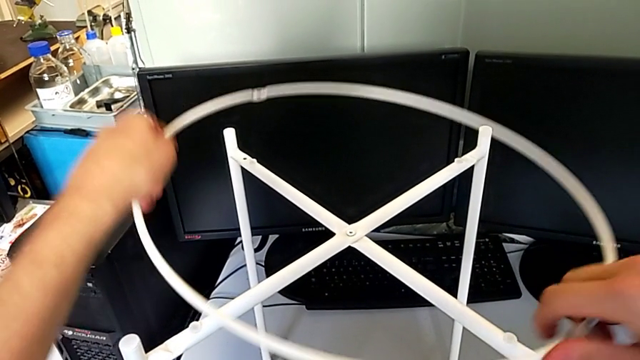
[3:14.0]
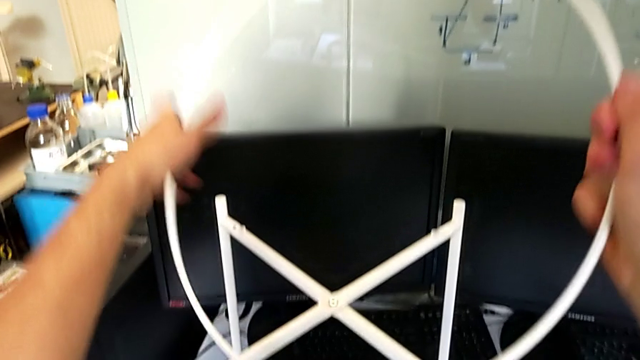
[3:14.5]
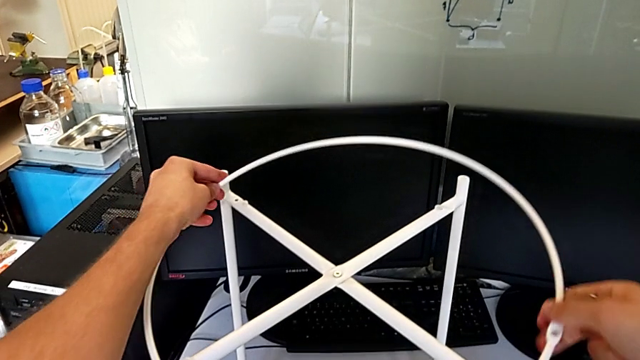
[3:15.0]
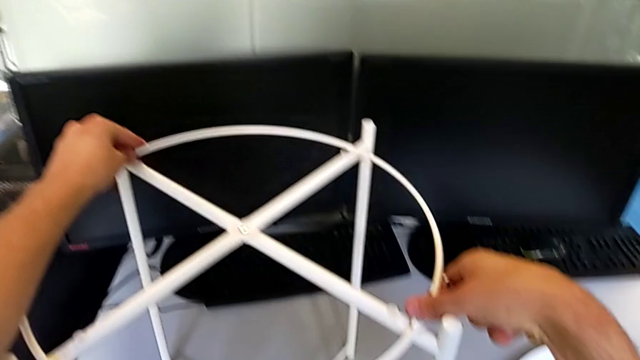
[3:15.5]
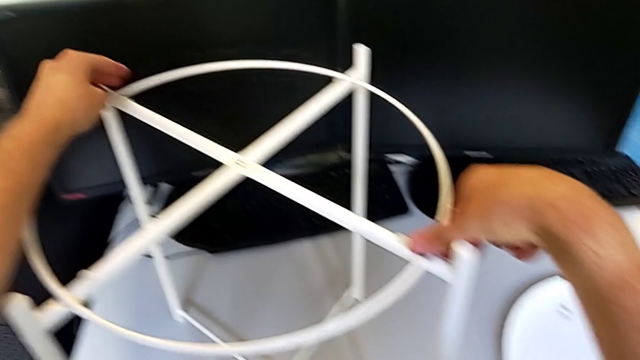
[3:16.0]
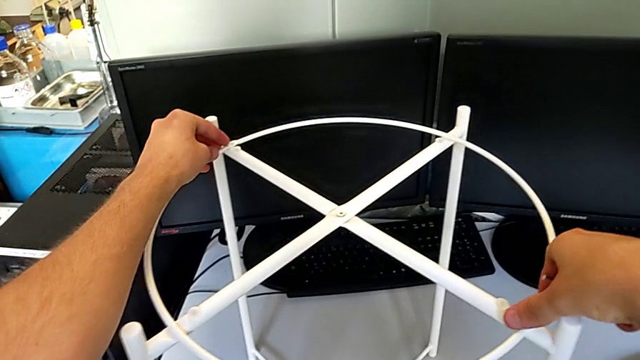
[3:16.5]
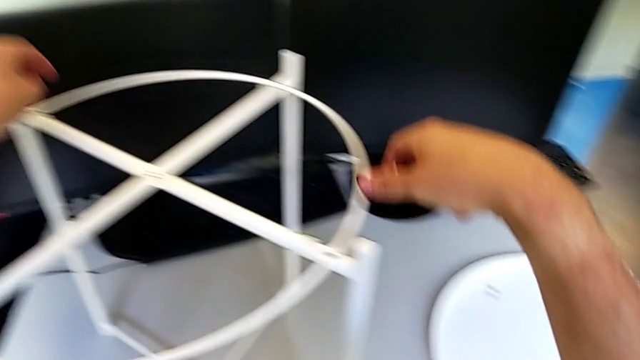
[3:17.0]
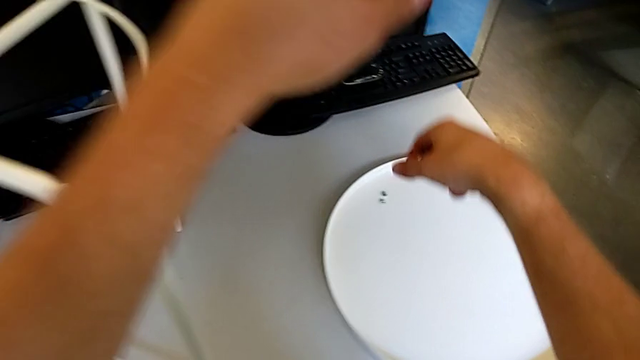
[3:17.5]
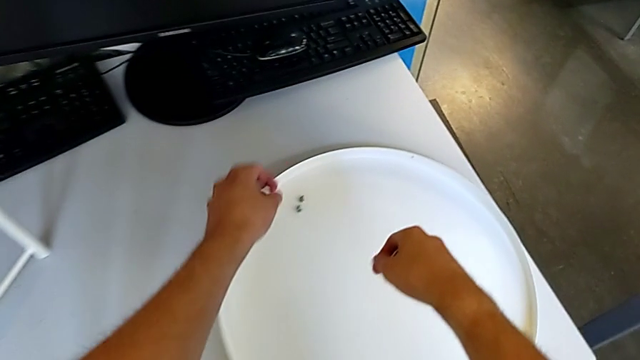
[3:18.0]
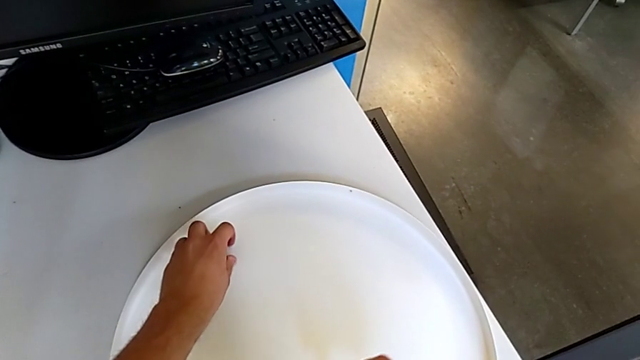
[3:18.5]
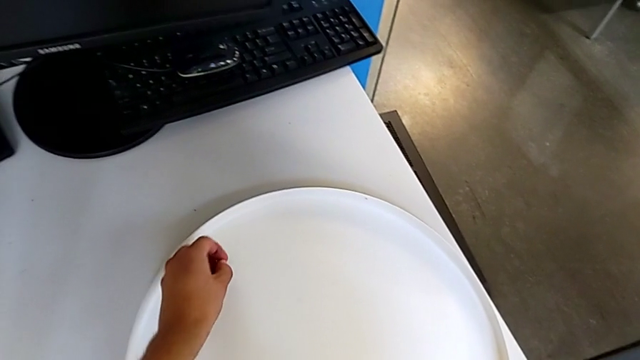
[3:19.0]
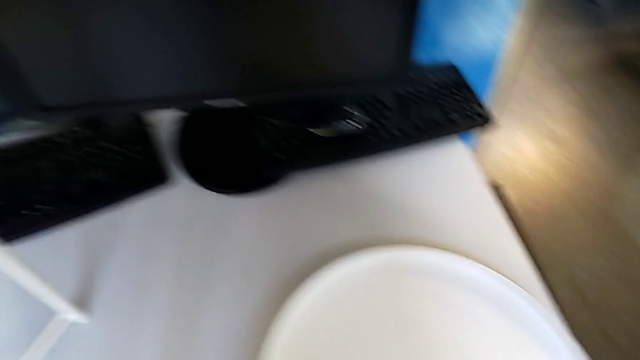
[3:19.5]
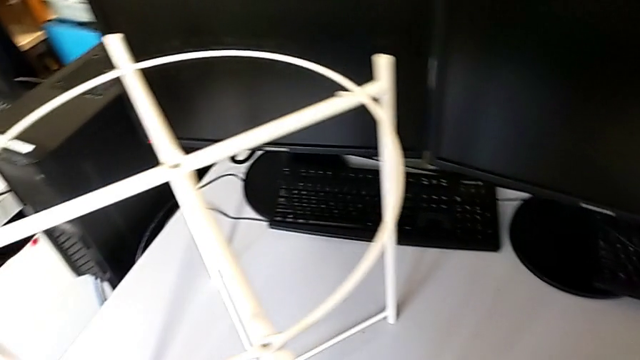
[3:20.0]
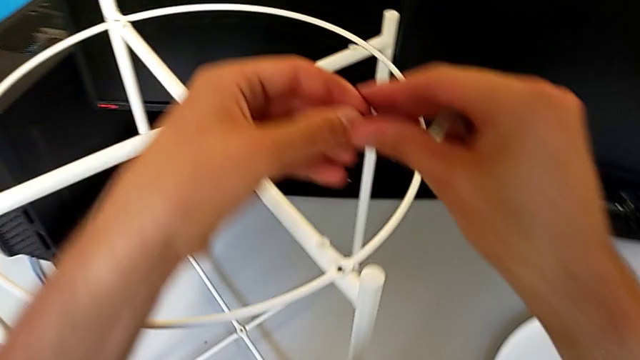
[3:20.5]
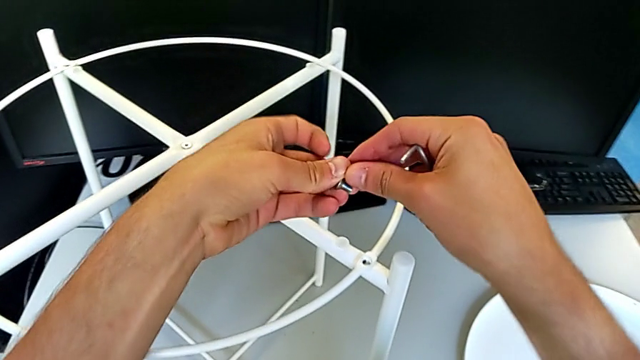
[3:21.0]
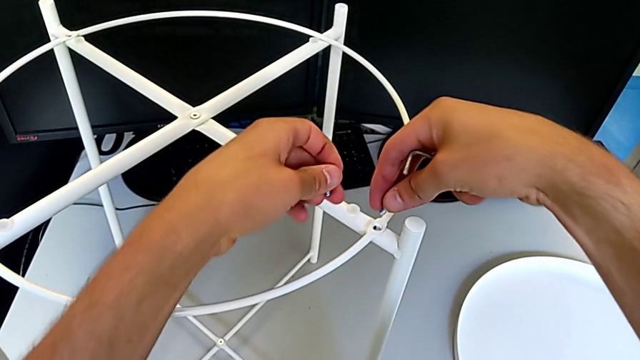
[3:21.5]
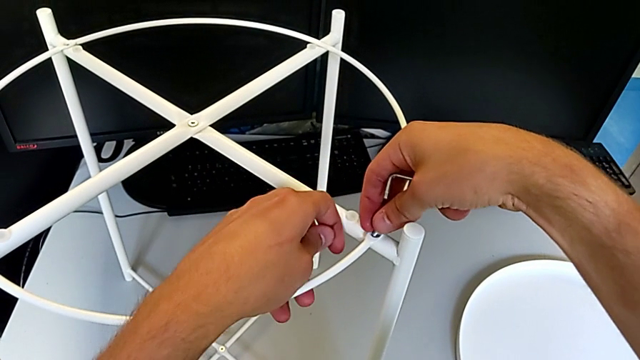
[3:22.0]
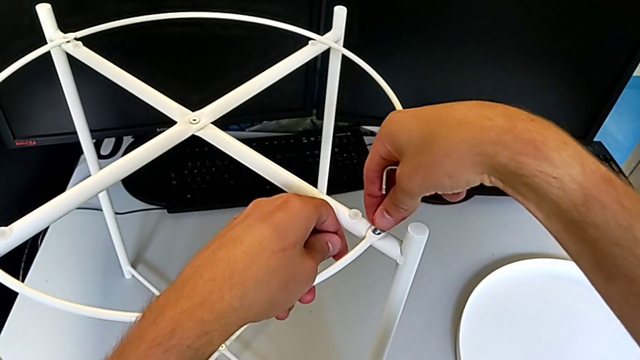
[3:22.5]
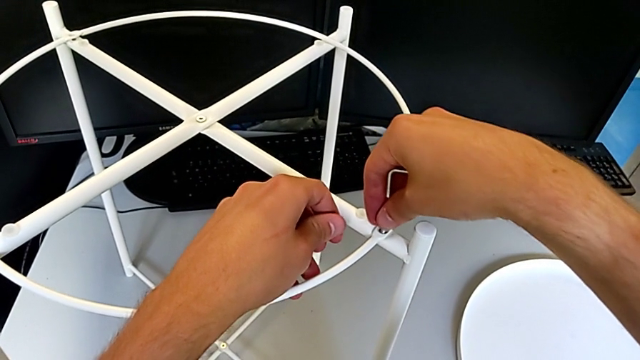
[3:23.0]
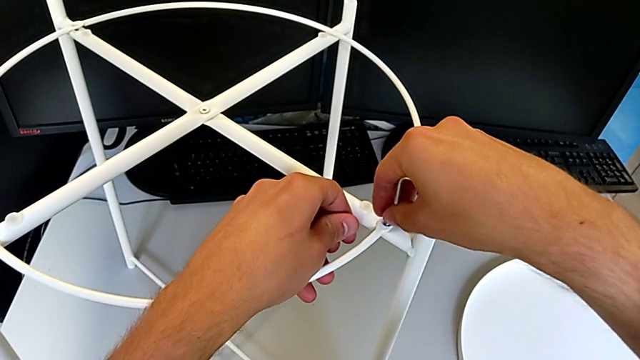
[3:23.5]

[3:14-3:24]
The camera wearer is assembling the circle. They rotate the circle, align it, grab the hex socket head twice and insert it.

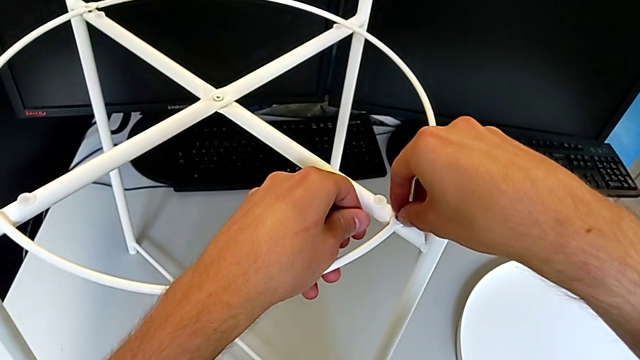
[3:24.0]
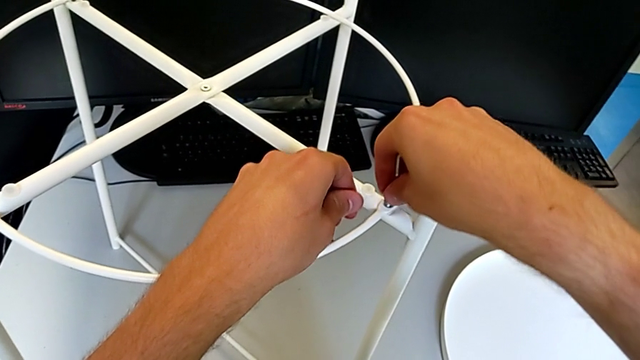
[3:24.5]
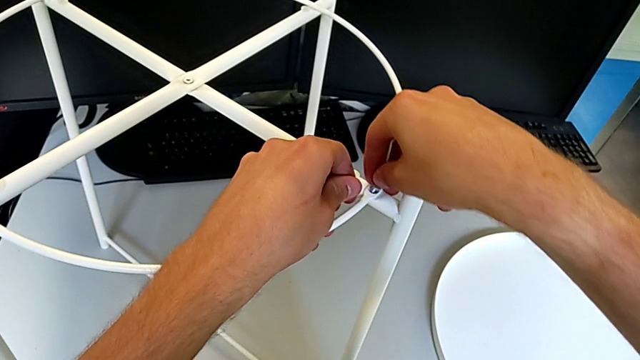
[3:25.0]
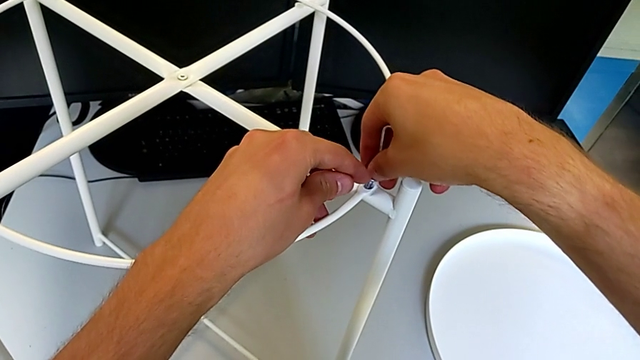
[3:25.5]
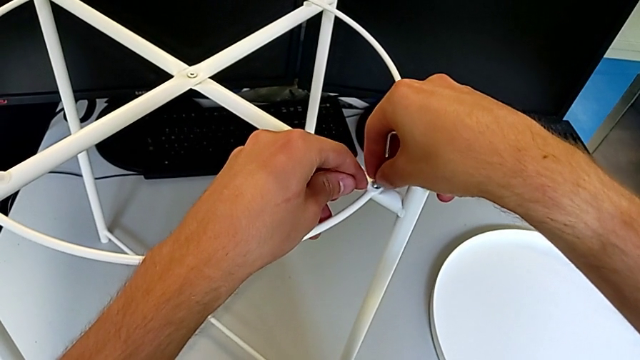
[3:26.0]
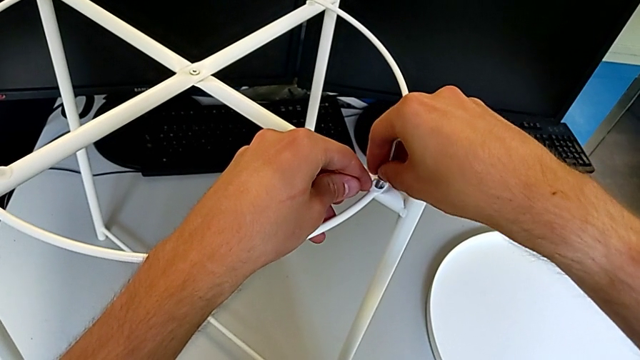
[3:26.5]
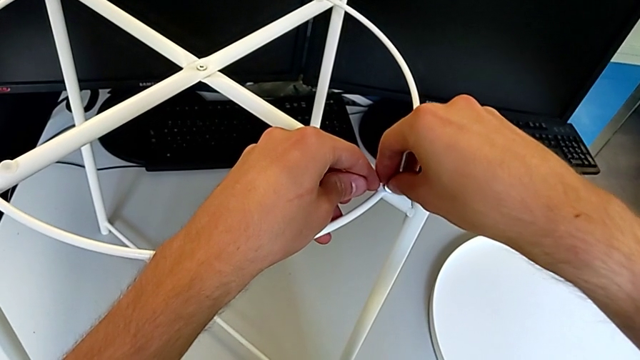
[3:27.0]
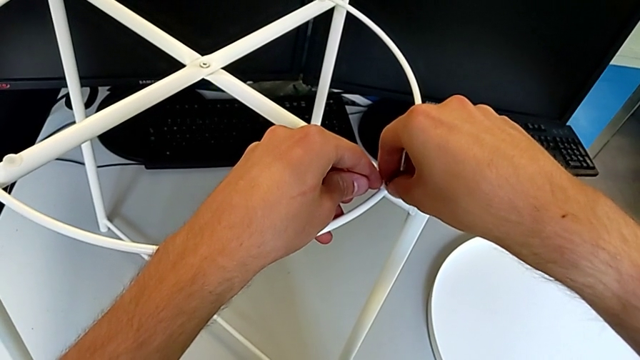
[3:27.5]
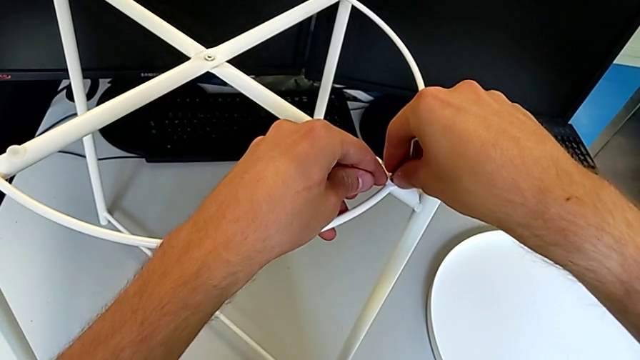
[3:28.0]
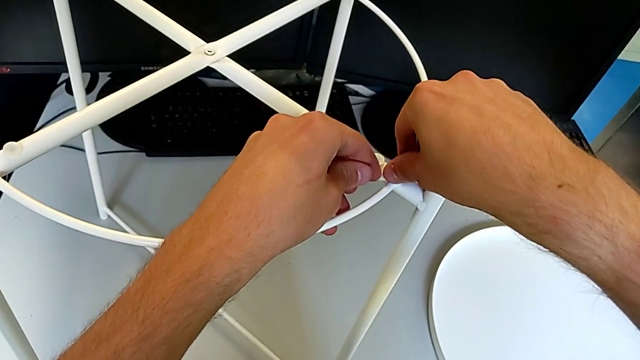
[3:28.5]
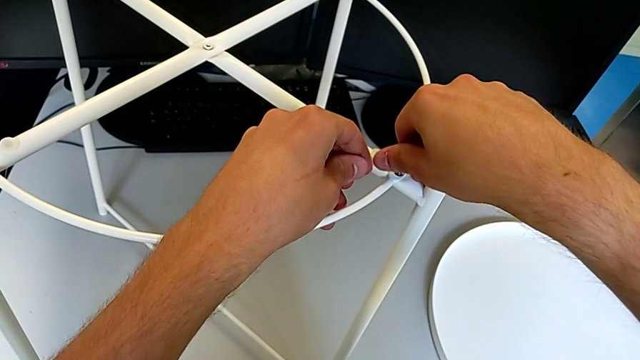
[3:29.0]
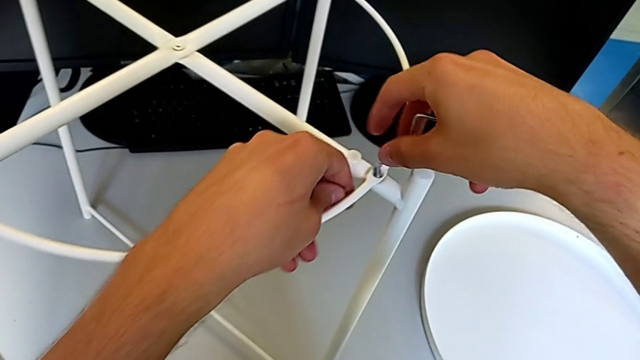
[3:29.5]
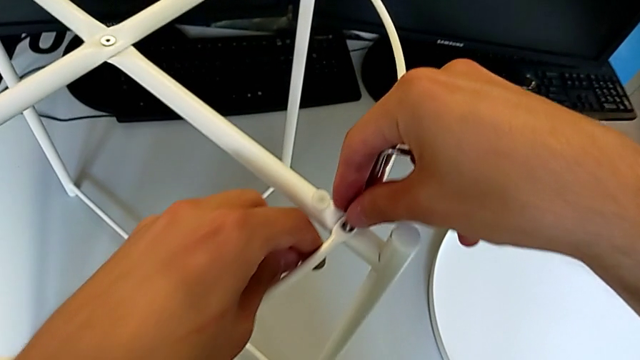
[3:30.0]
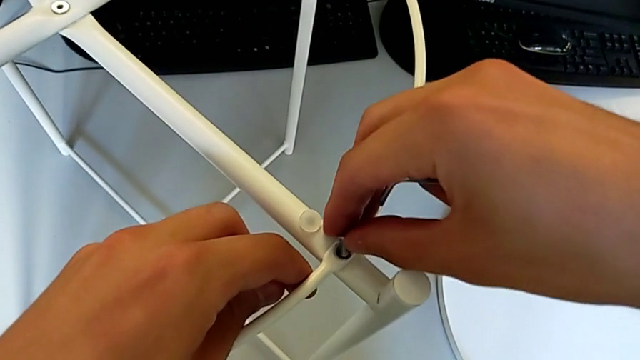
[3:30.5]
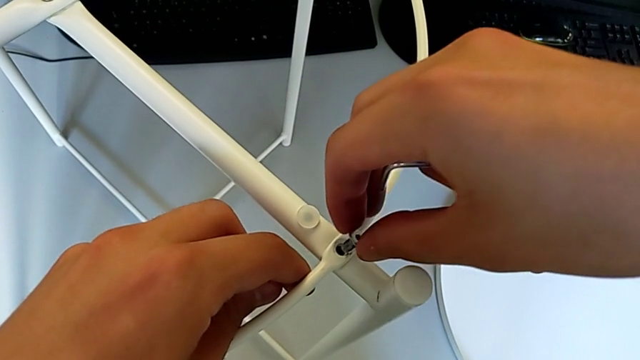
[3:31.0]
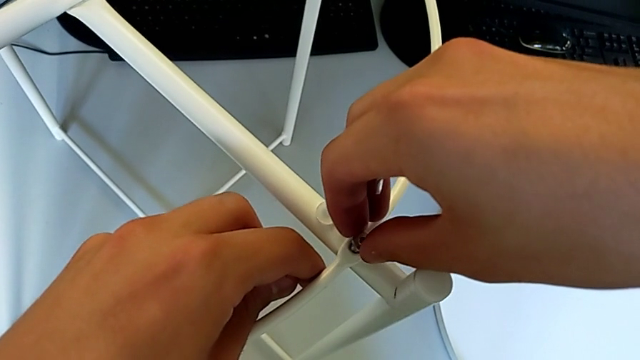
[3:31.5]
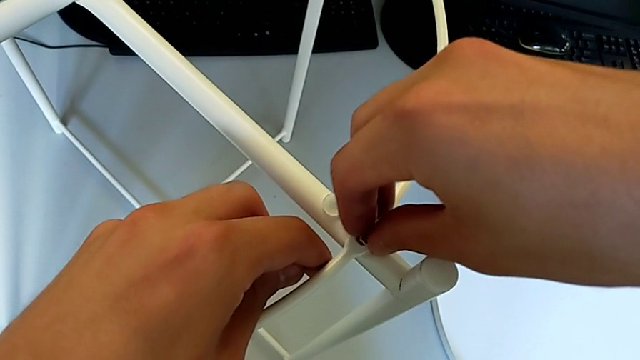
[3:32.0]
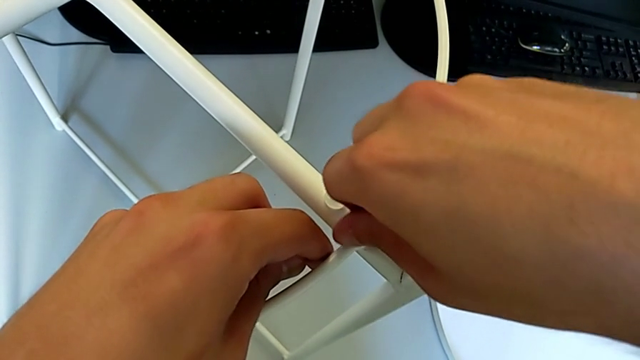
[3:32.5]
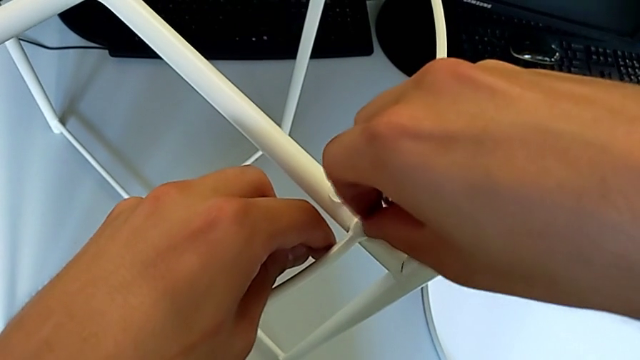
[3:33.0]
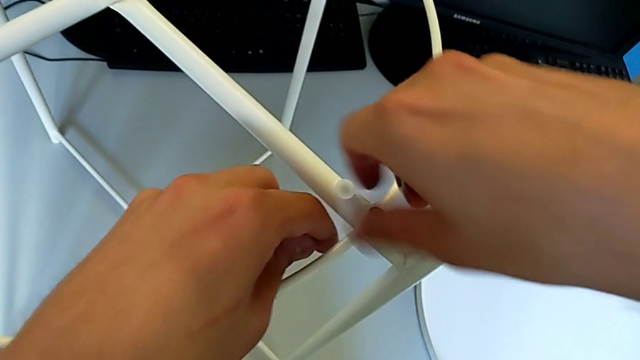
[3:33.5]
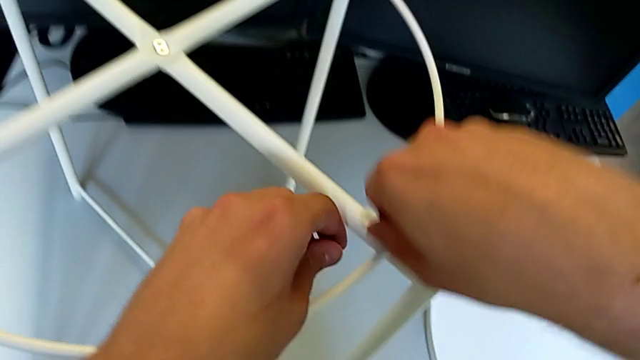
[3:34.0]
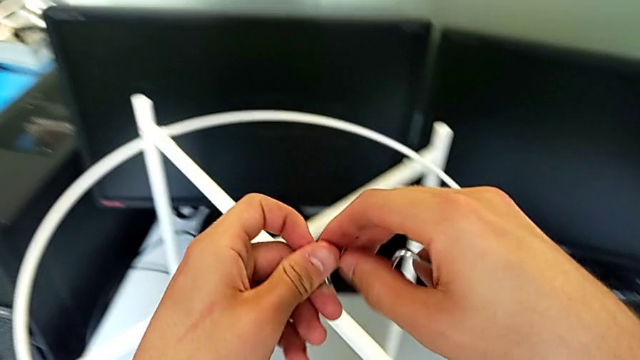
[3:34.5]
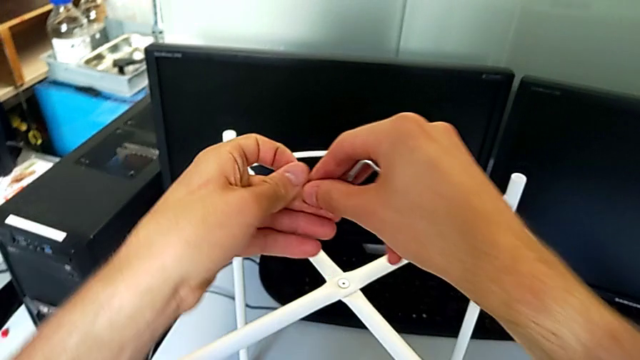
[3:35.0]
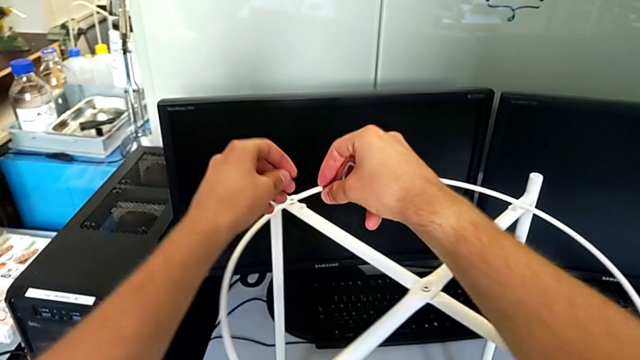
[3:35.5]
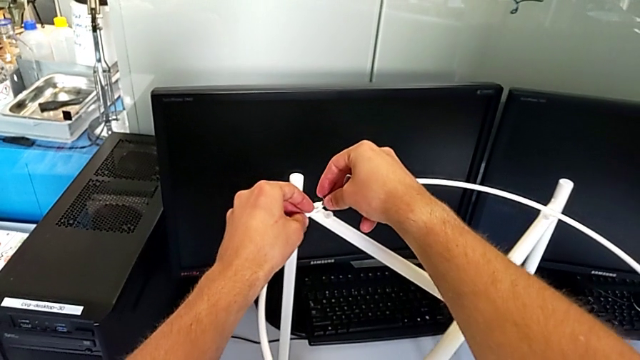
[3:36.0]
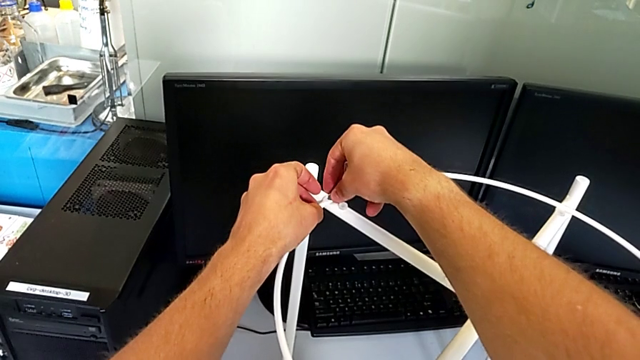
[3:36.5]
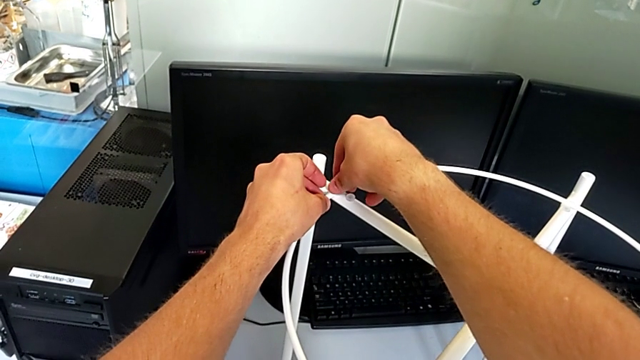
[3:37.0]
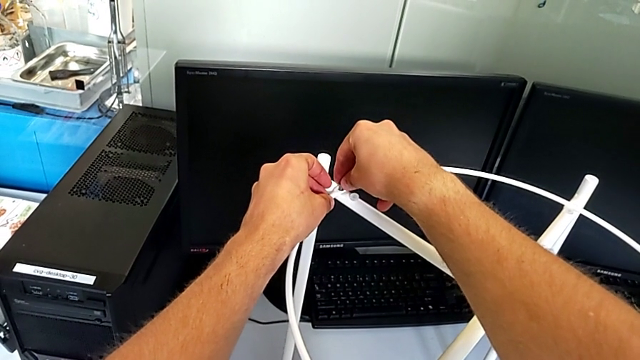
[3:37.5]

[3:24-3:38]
The camera wearer is assembling the circle. They align the hex socket head, screw it and insert it.
